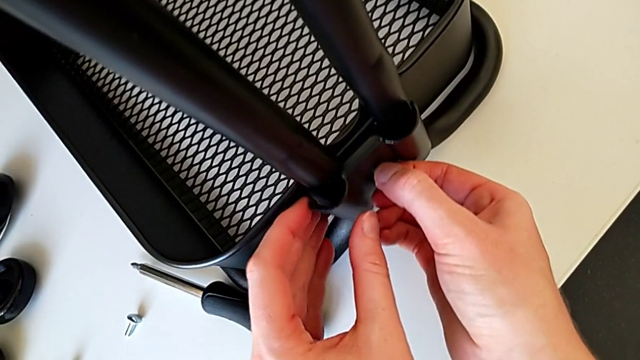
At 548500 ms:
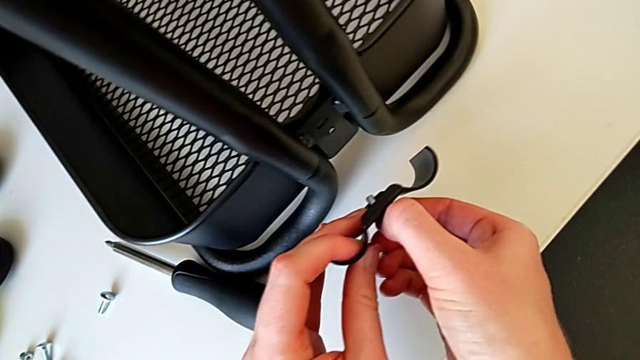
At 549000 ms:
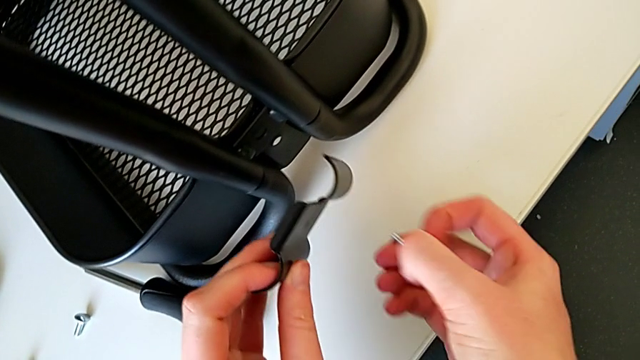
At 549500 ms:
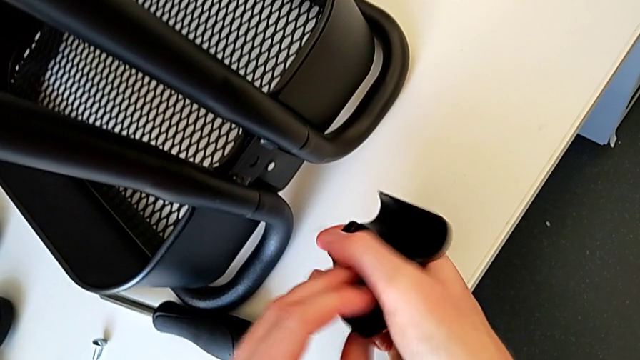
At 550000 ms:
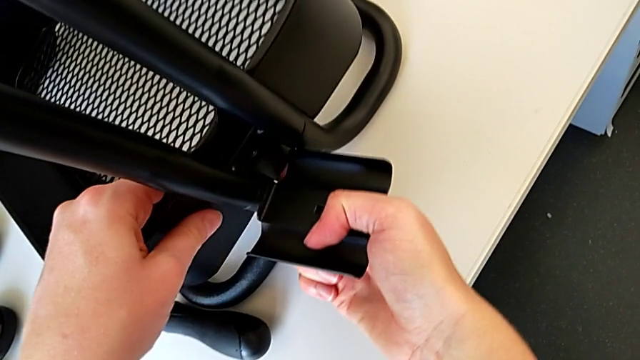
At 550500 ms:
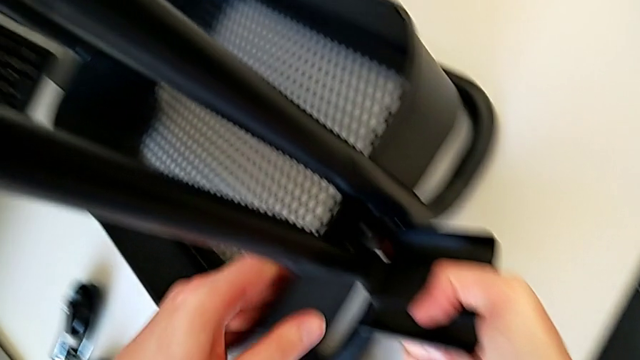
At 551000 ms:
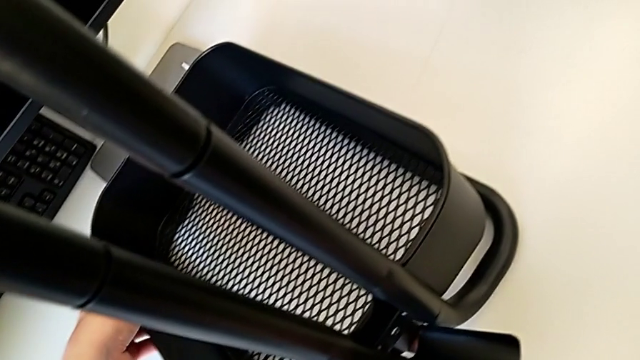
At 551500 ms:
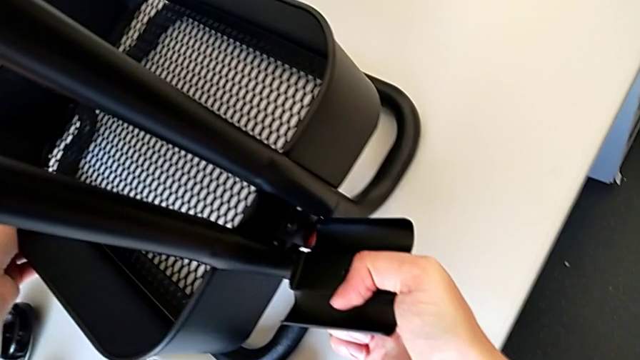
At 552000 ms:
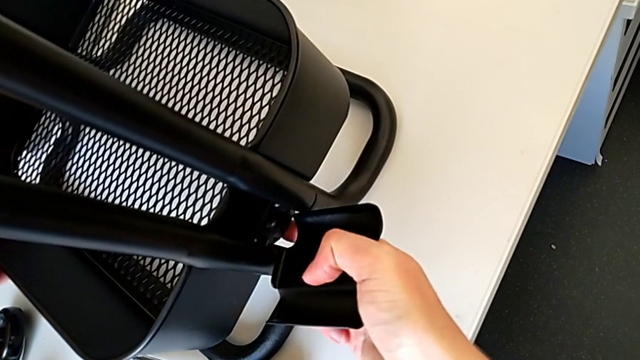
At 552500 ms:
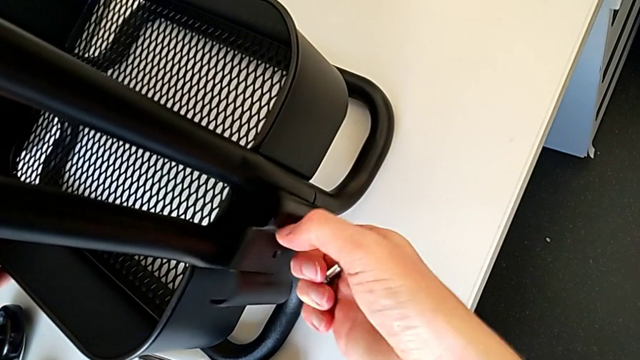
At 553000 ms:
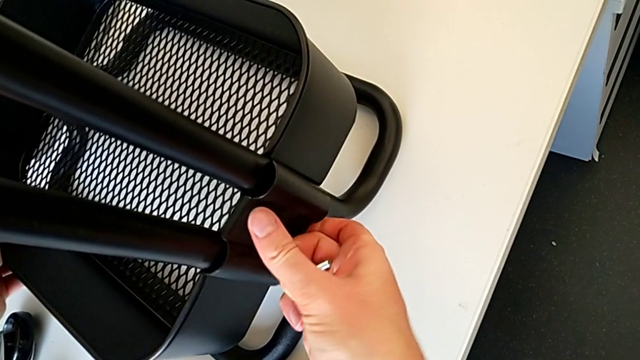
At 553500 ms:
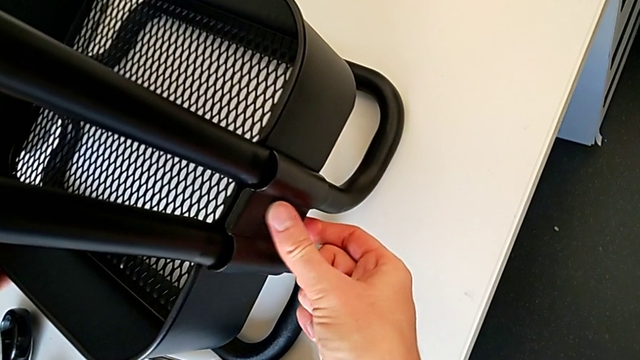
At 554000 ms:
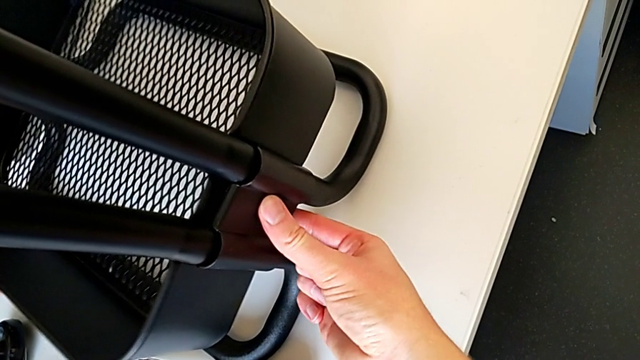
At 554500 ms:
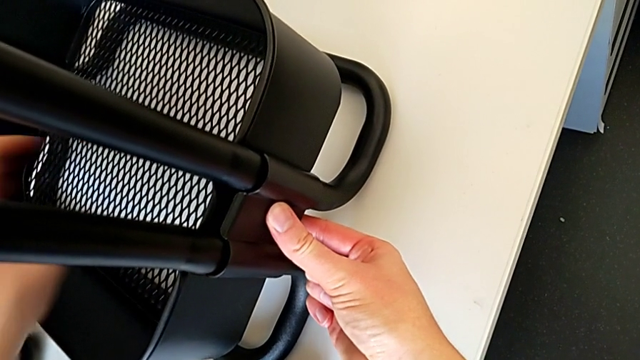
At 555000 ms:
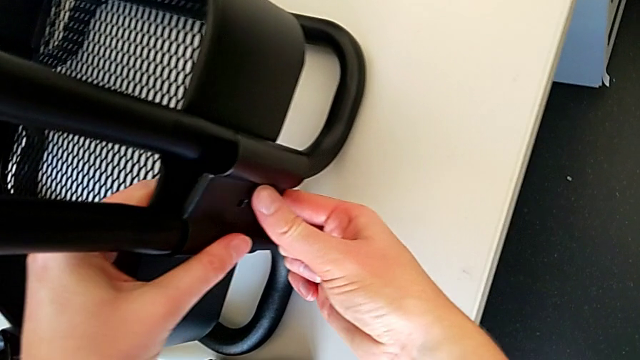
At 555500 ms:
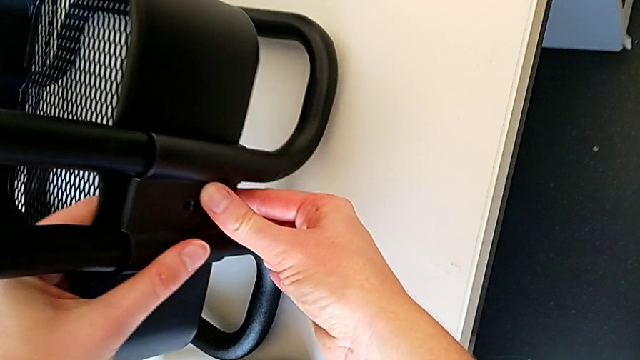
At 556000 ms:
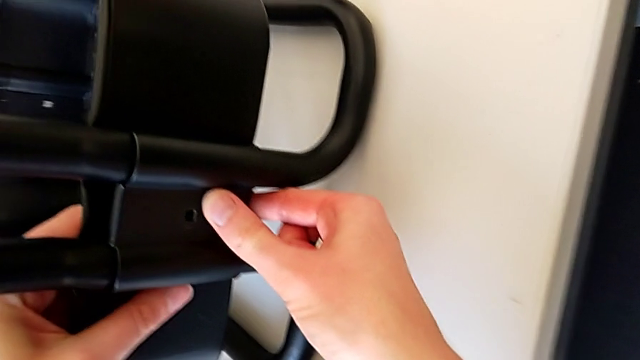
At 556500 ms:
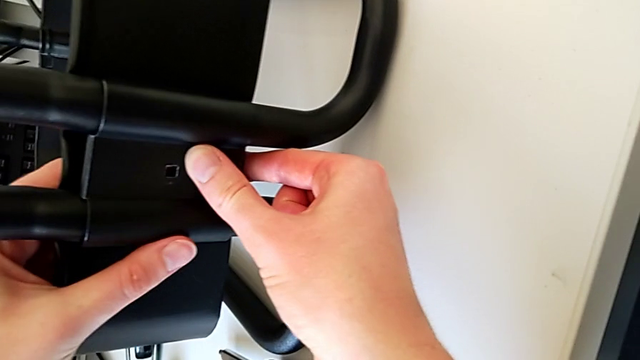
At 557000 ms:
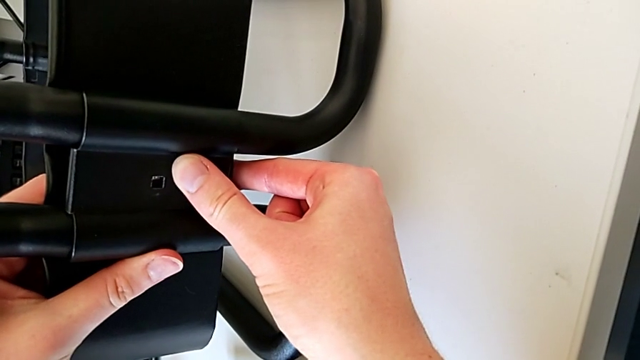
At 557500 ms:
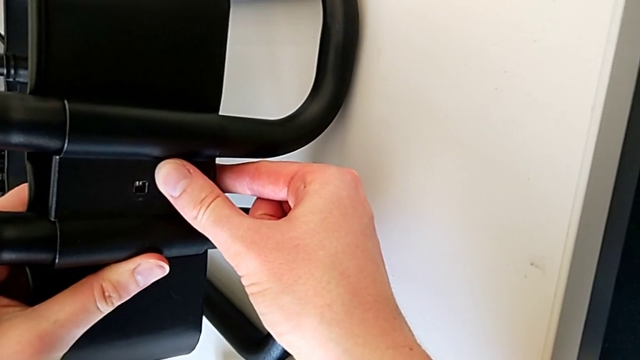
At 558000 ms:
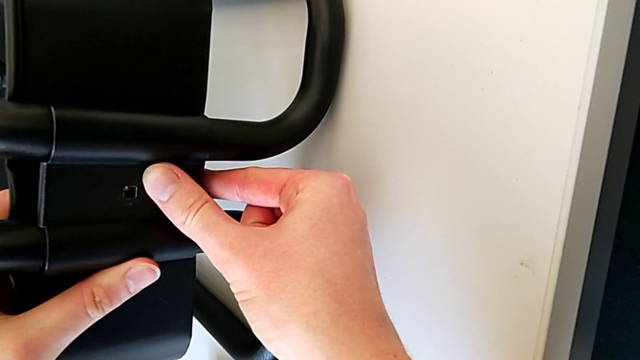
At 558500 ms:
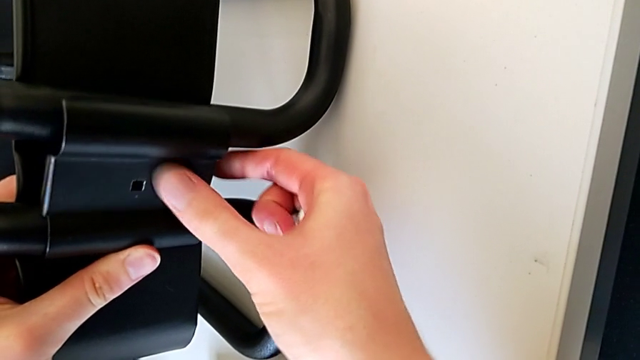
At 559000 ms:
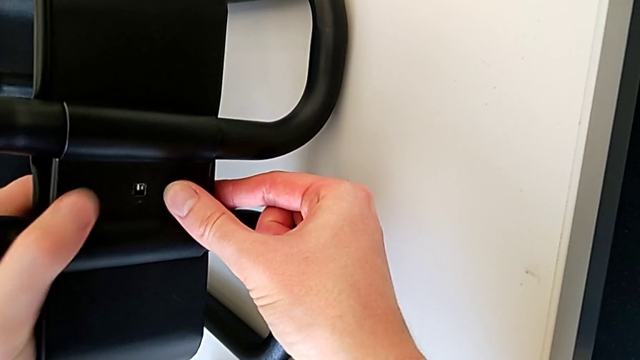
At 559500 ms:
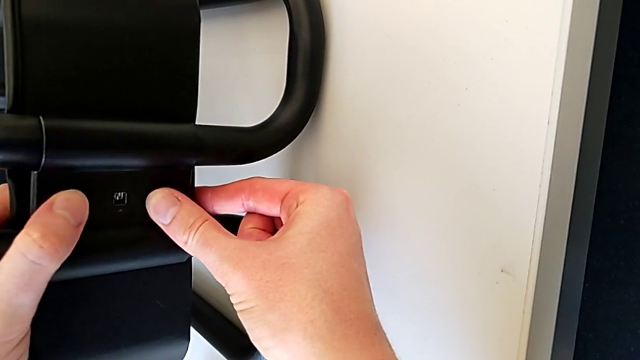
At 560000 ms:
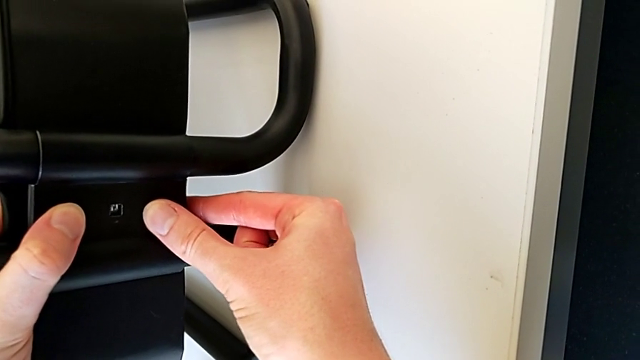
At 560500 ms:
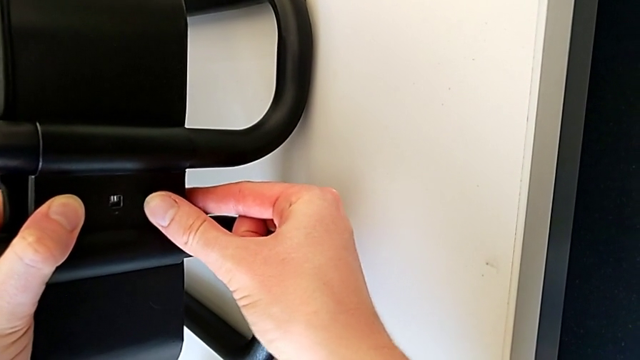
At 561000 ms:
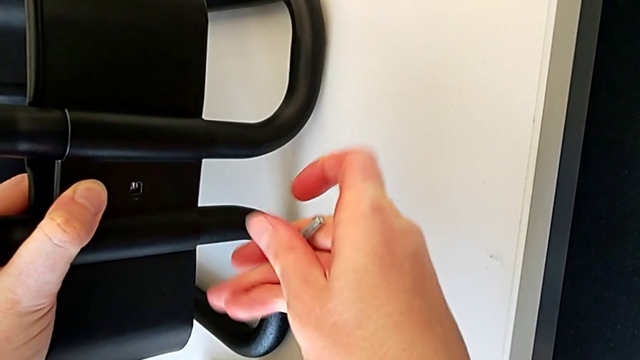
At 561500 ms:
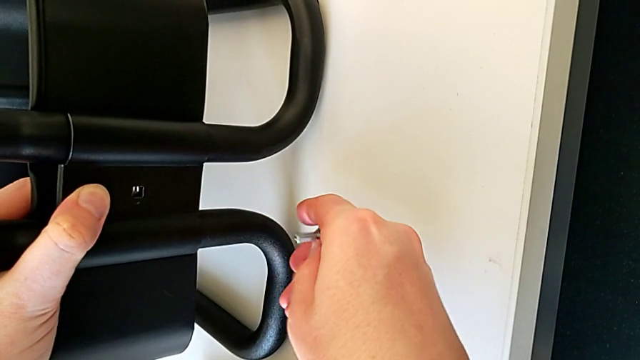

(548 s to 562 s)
The camera wearer is placing the tray at the bottom. They withdraw the bracket, withdraw the bolt, grab the grid tray, assemble the bracket, align it and grab the bolt.

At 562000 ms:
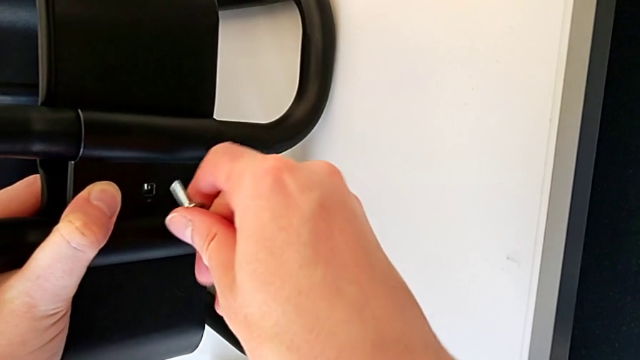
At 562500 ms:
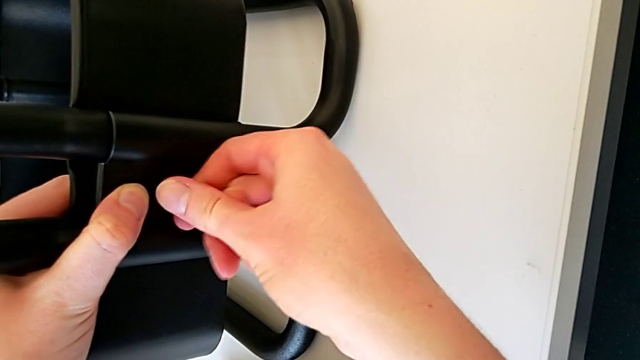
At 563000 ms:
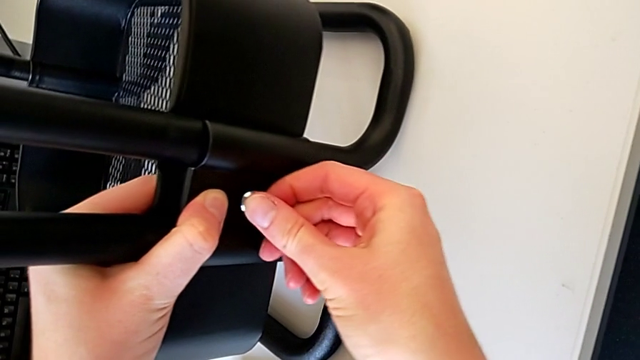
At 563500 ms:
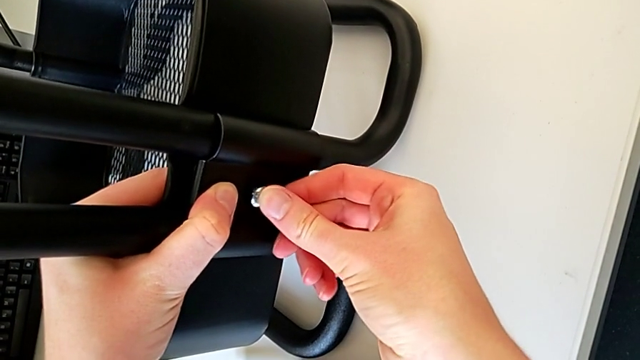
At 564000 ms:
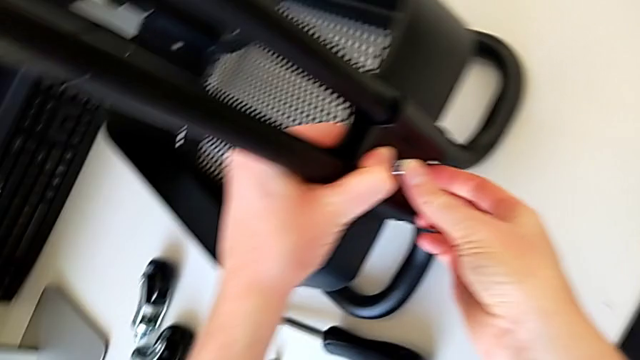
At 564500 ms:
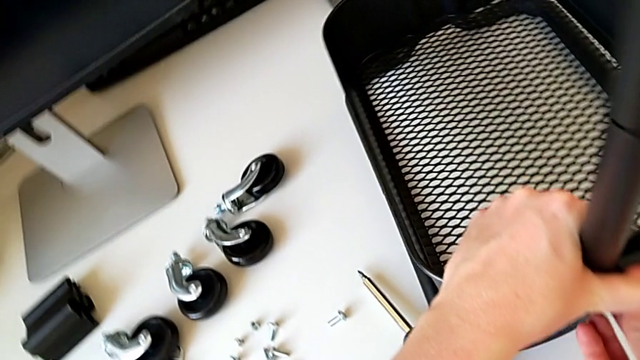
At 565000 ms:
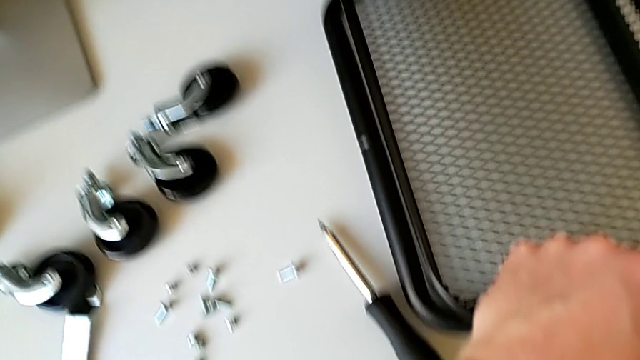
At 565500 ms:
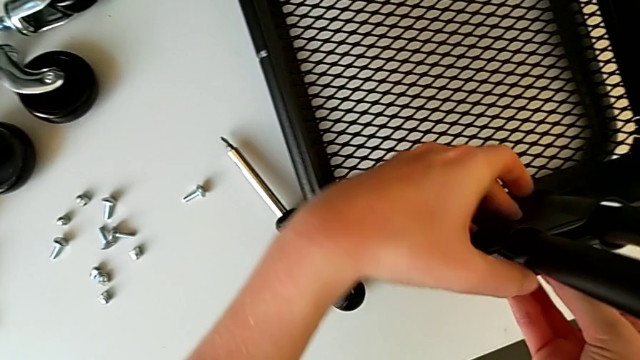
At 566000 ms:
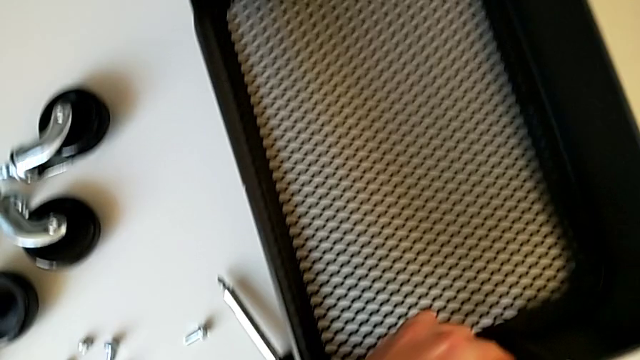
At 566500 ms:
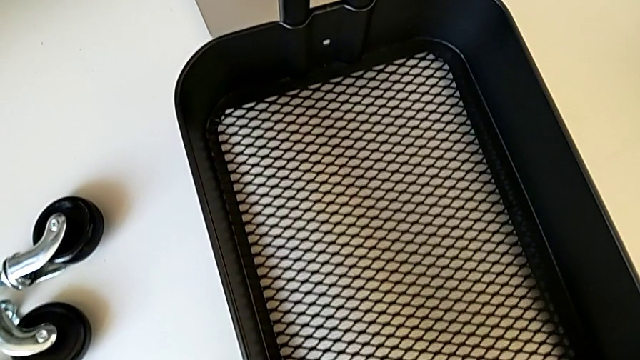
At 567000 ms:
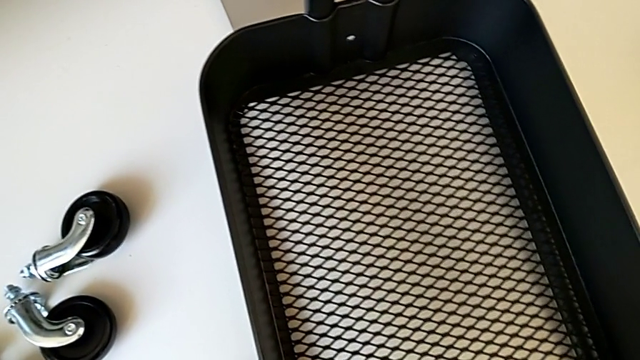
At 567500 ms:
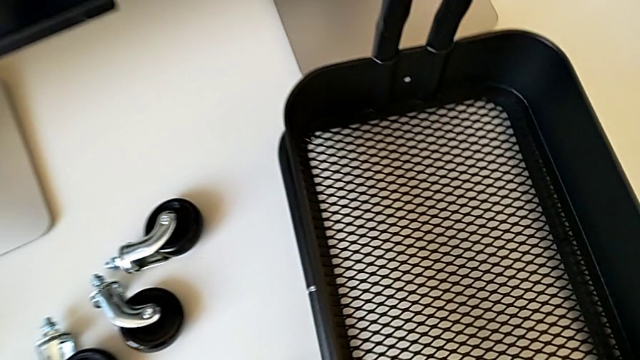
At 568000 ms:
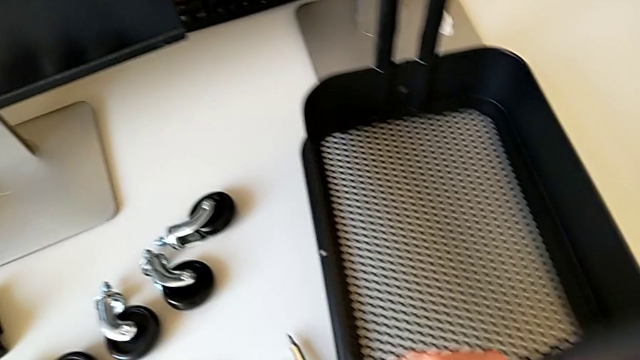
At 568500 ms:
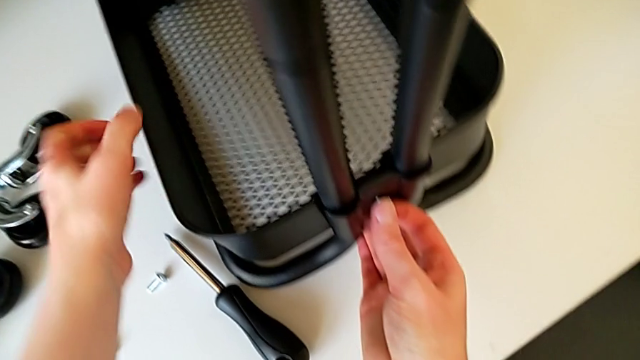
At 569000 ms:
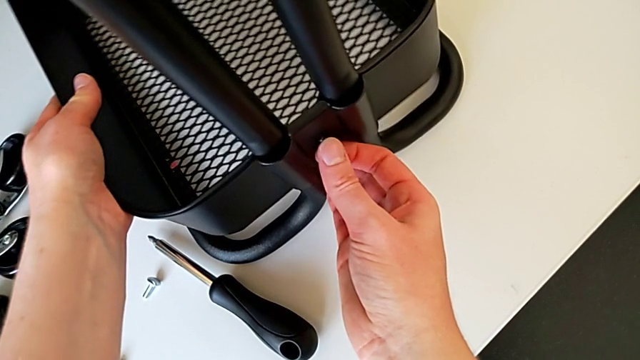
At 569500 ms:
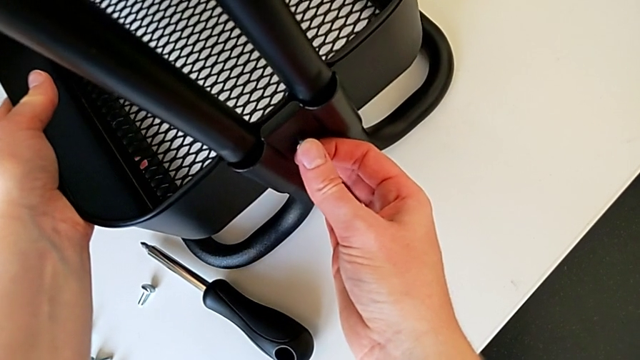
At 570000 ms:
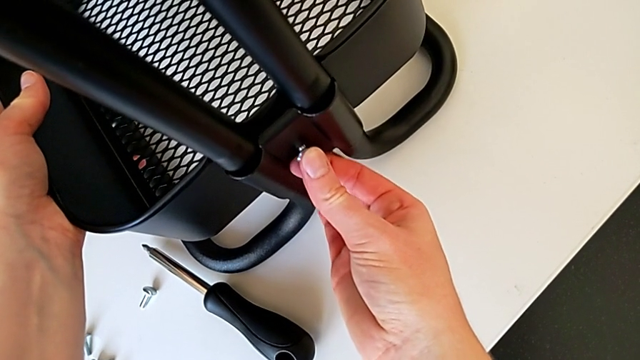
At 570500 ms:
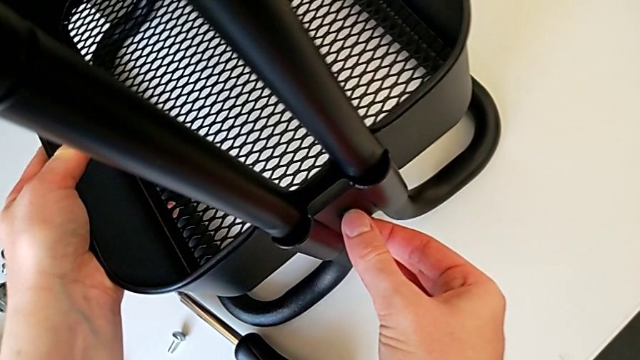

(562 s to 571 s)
The camera wearer is placing the tray at the bottom. They insert the bolt and grab the grid tray.
